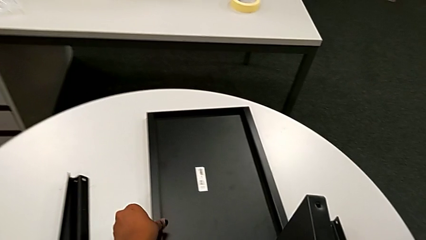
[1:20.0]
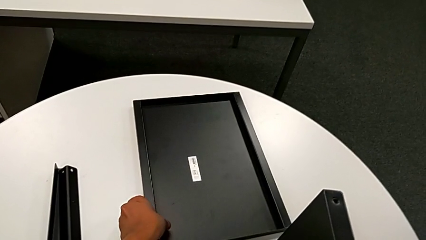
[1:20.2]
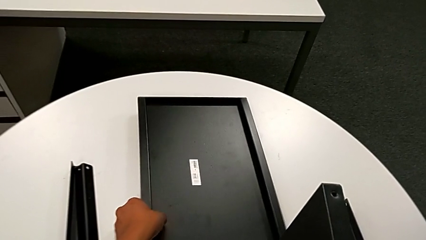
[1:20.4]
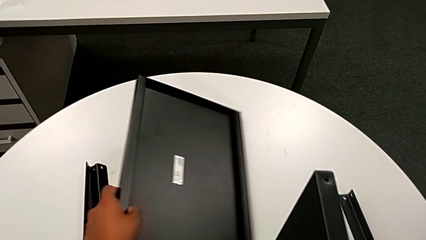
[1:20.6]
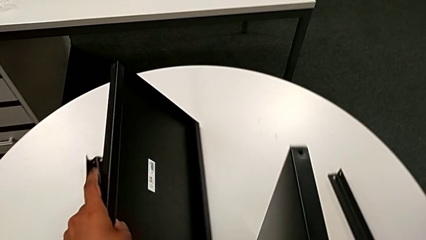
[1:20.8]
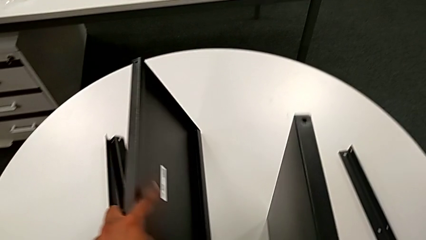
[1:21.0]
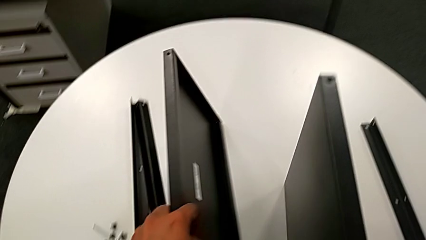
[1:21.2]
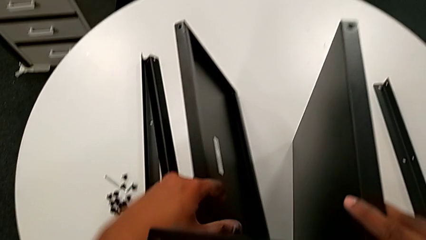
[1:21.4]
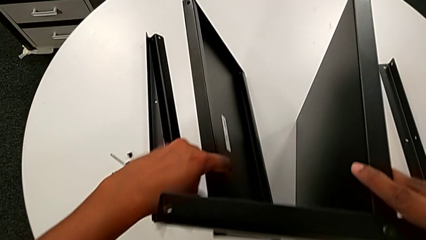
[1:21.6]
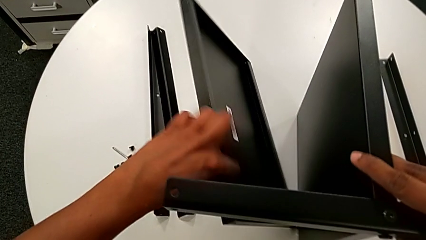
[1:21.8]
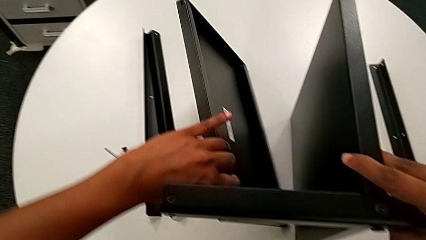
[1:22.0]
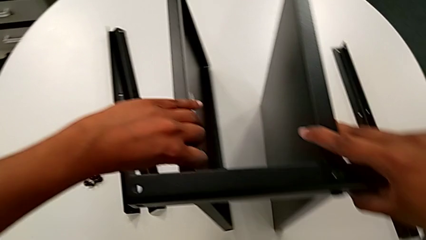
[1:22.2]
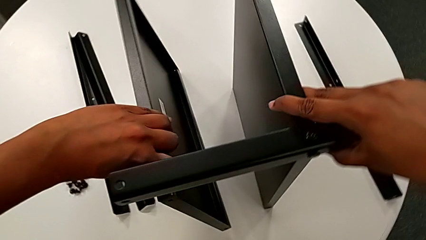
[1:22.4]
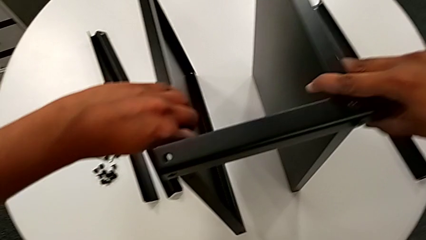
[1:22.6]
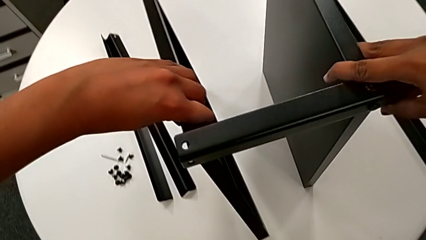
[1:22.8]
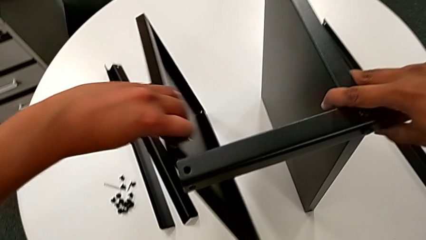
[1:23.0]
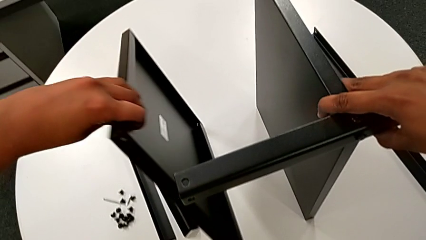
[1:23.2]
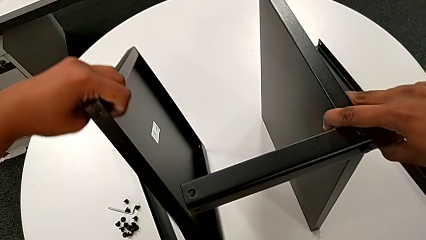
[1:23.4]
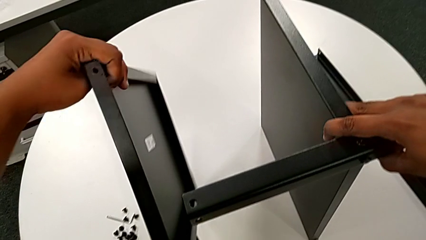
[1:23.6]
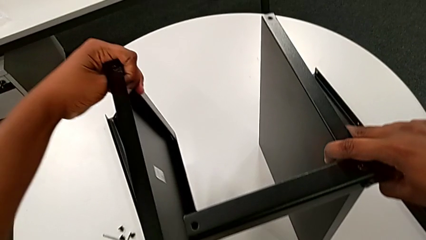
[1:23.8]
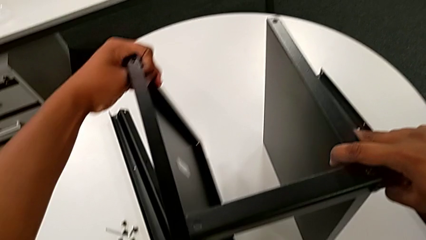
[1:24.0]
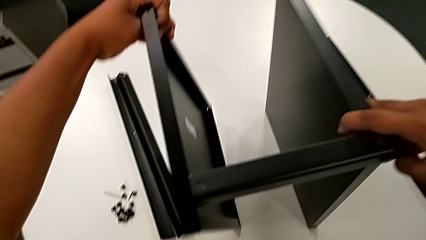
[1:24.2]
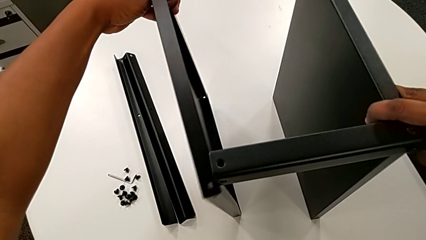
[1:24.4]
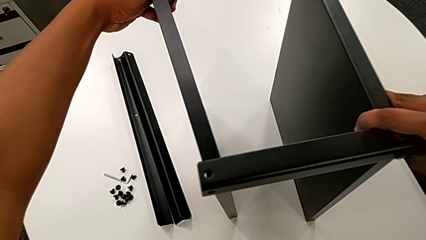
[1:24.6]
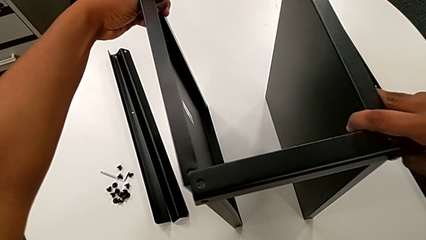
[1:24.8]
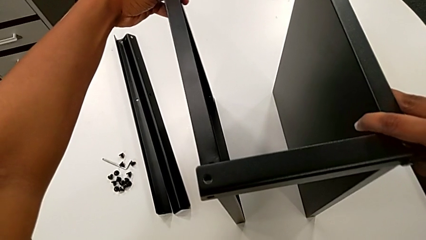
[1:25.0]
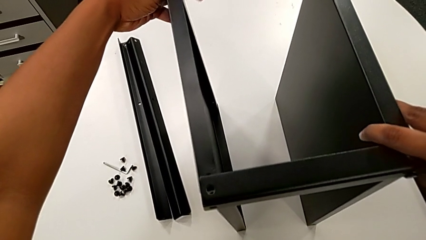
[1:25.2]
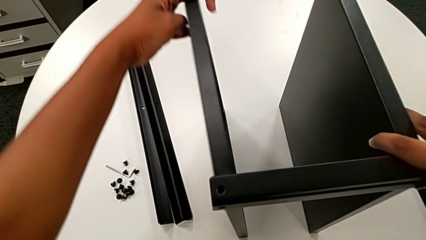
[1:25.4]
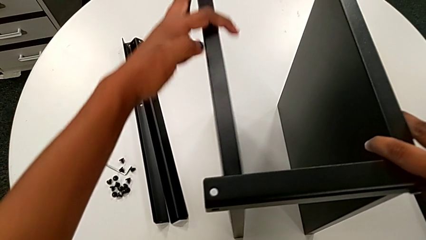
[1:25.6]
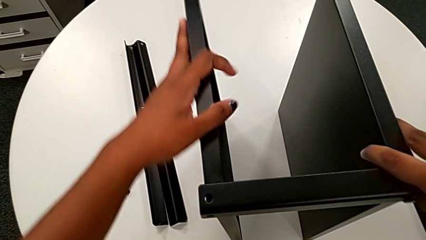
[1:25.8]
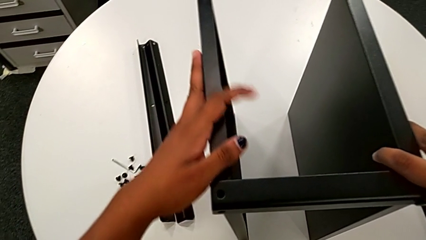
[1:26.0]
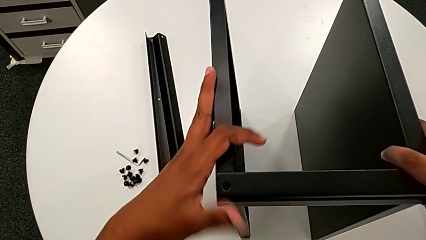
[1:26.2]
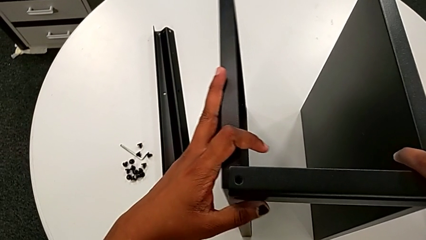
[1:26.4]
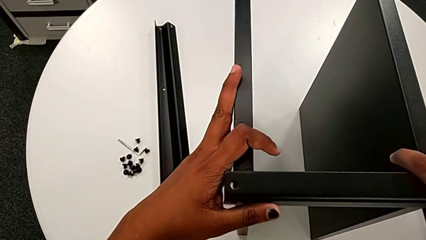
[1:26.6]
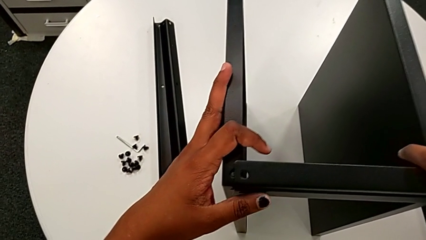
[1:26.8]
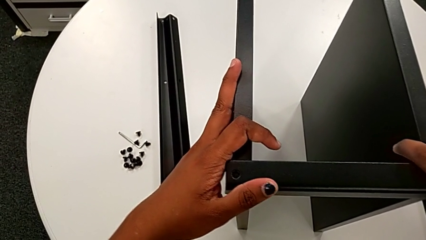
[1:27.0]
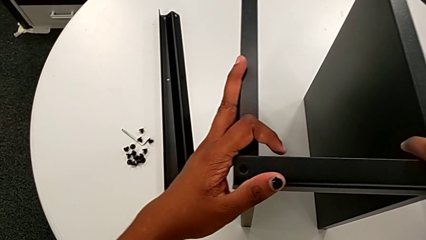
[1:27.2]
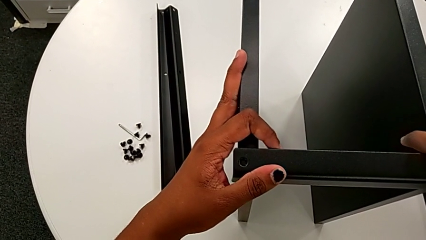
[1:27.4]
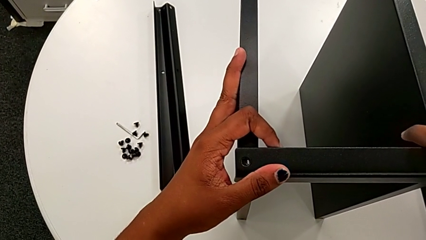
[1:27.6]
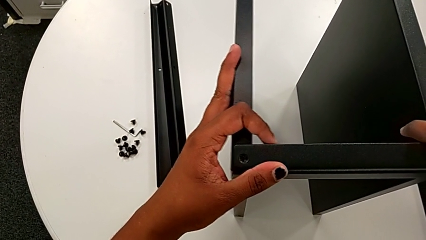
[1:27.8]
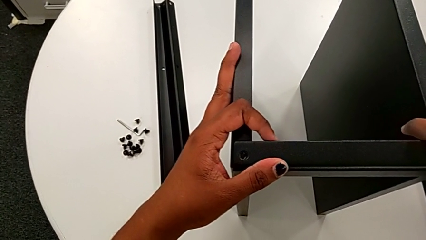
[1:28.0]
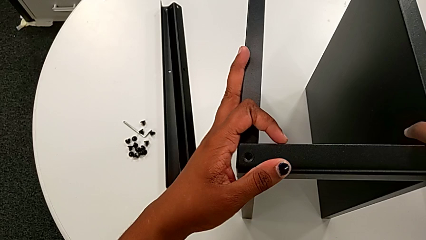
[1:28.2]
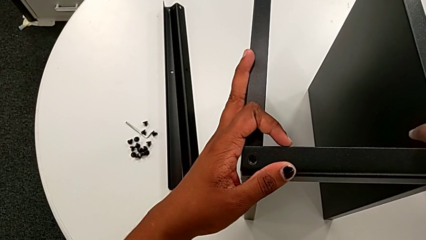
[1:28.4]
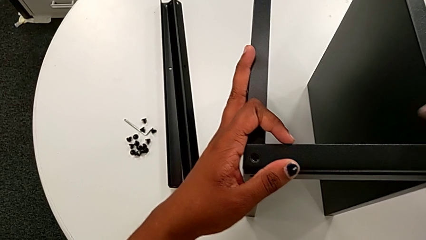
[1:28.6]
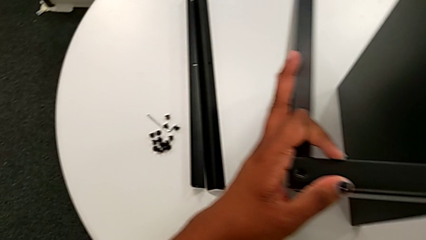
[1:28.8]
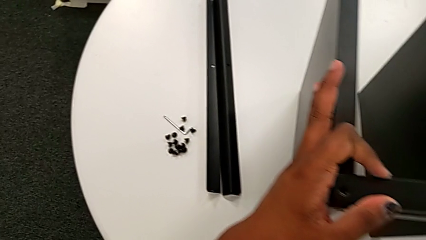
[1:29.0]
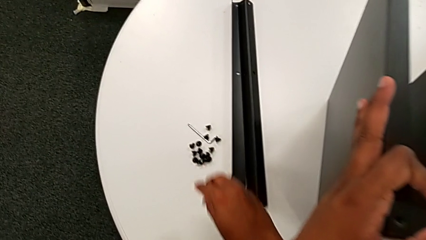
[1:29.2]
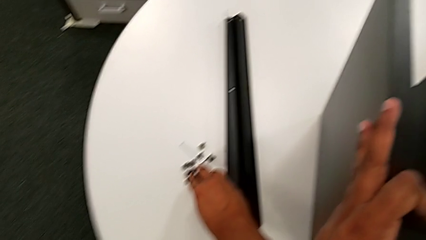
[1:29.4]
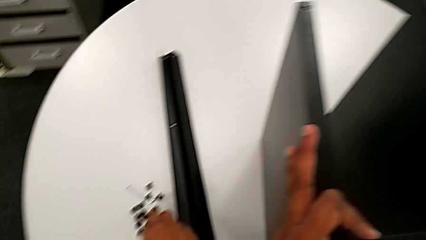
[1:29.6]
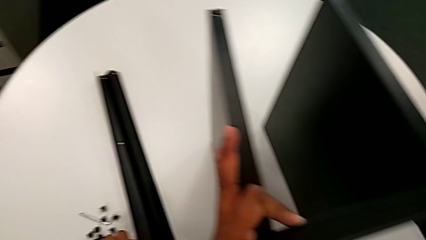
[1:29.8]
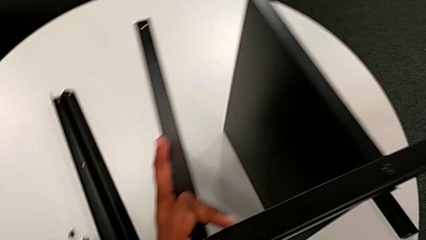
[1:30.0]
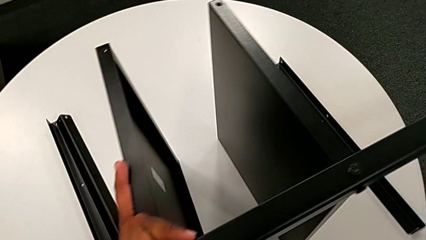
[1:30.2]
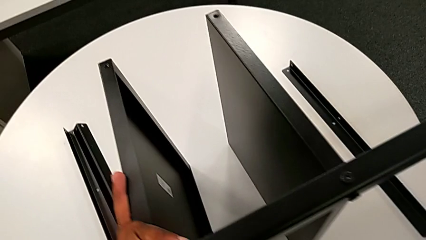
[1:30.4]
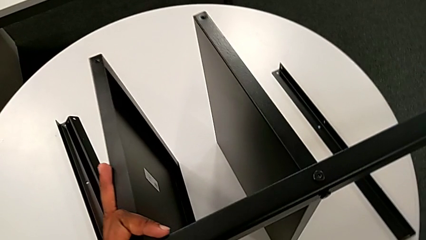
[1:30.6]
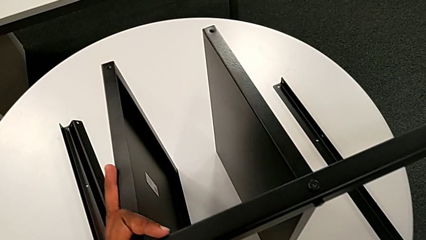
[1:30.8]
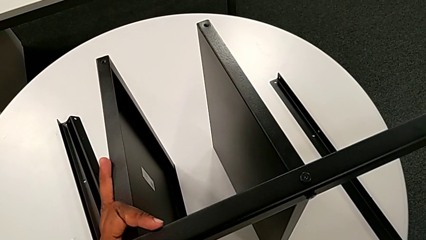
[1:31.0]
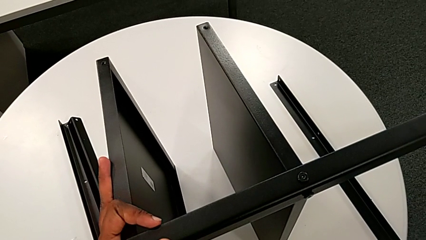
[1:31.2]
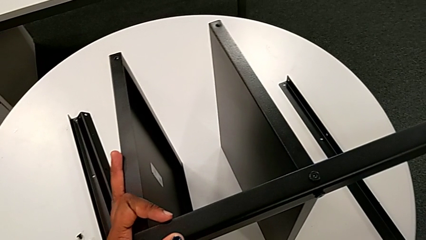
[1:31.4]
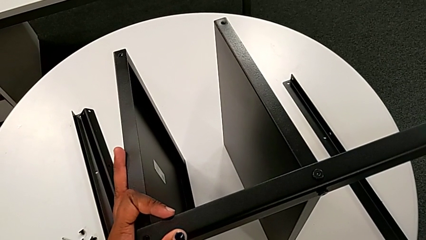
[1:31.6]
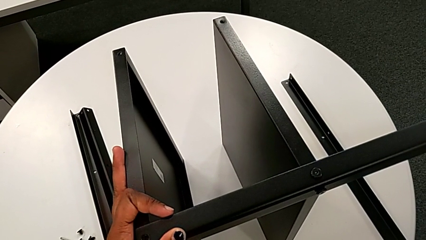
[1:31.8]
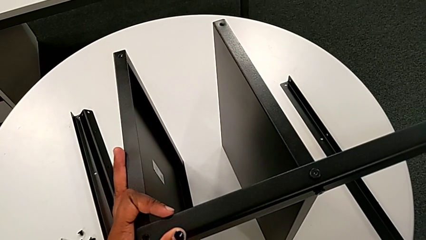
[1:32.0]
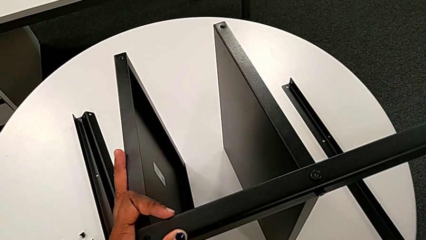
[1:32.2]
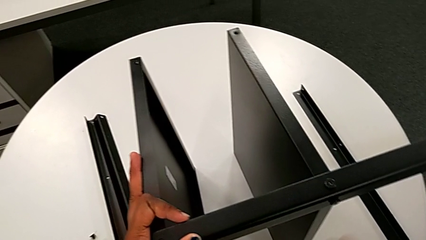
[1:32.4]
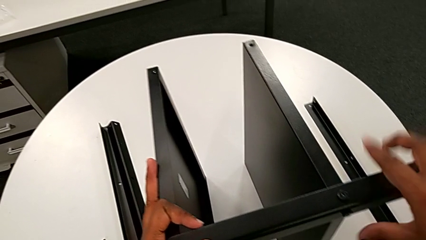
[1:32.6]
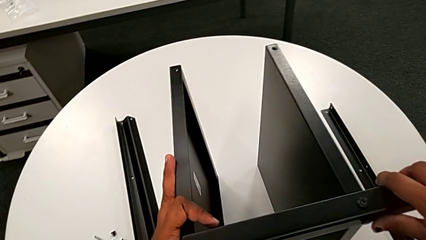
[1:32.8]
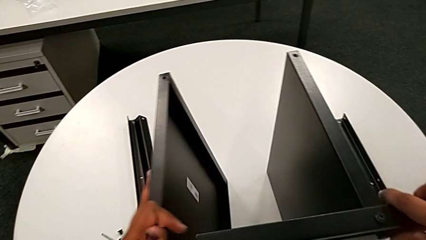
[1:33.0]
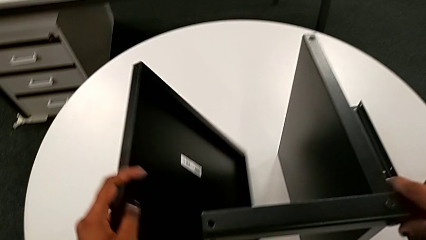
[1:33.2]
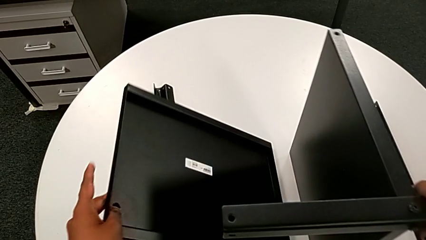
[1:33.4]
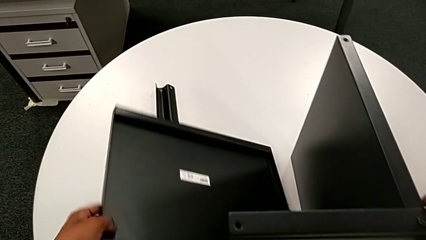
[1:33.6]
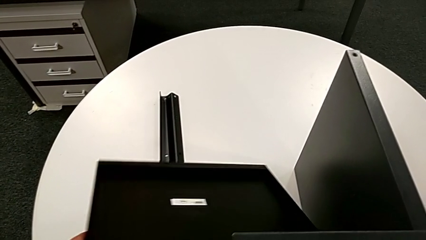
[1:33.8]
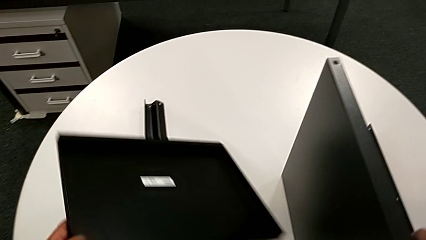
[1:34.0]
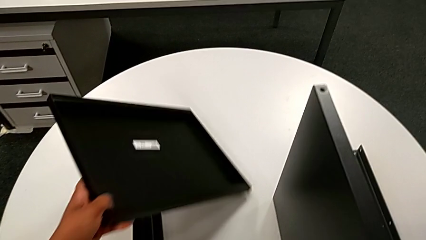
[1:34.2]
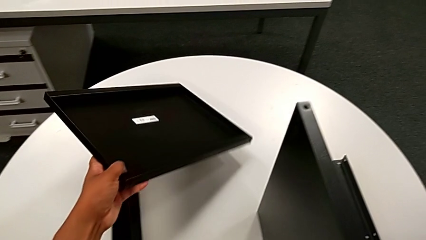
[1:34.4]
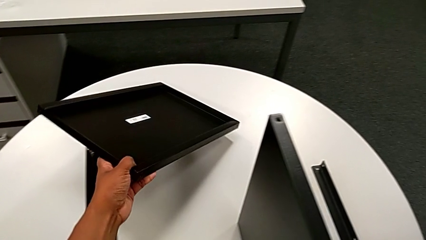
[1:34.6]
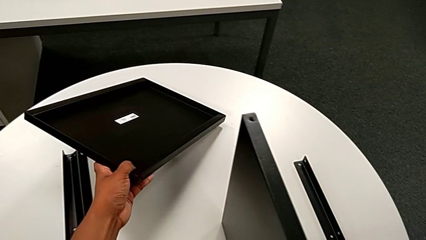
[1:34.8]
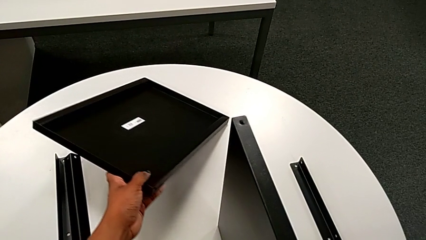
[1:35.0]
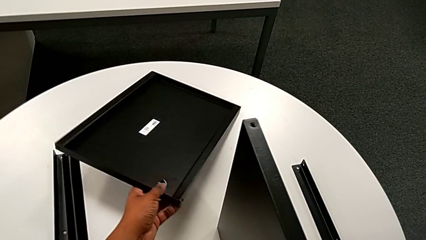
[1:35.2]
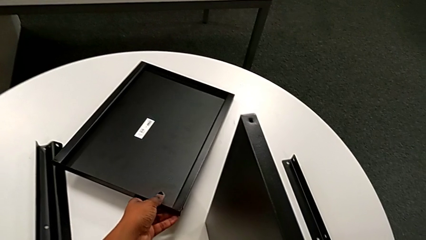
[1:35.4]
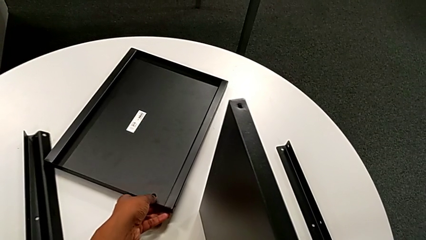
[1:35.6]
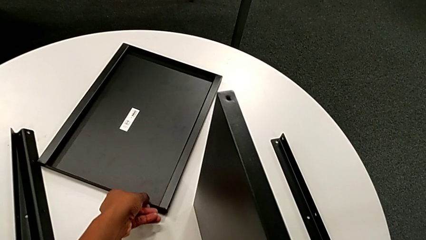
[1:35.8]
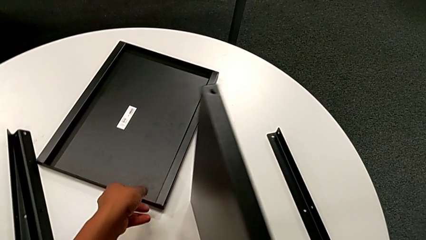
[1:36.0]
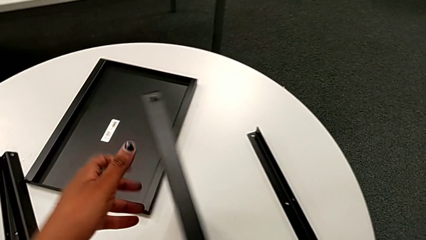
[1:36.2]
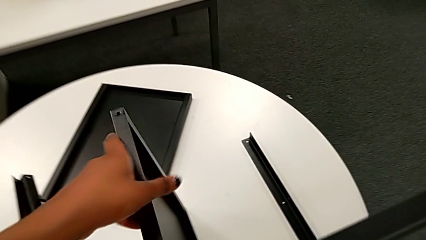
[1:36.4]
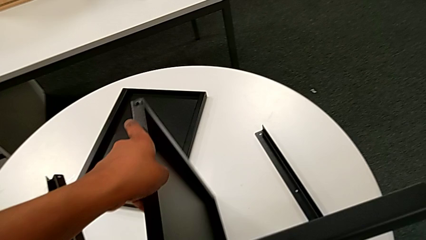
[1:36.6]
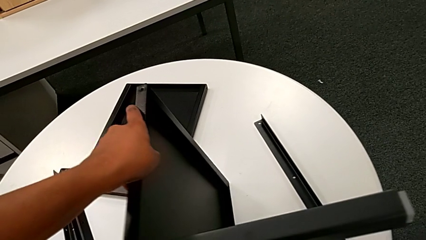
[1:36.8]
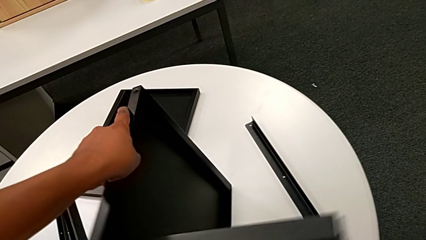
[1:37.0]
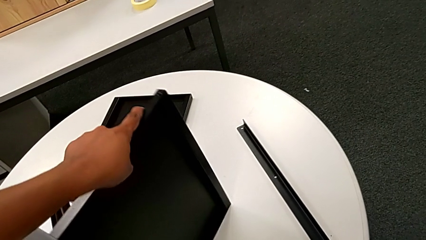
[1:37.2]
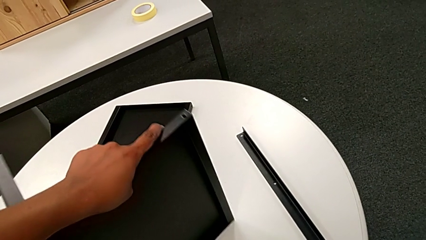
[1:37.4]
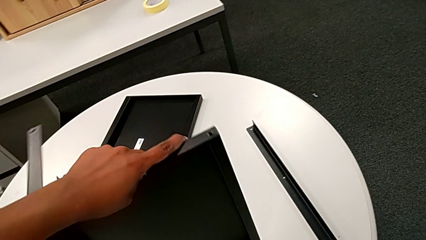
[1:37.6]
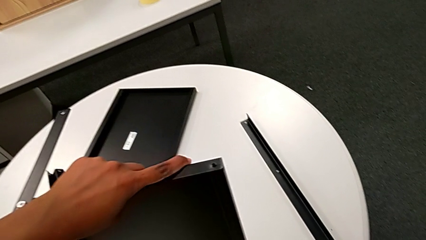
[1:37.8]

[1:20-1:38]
The camera wearer is screwing the second leg onto the middle shelf. They wrongly grab the tray, slide the top tray, rotate the tray, align the top tray and hold the tray with the left hand. They approach the hex socket head, grab it and hold the first leg, all with the right hand. They withdraw the tray with the left hand, place it with the left hand and rotate the nightstand.
